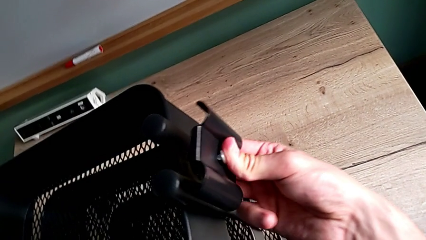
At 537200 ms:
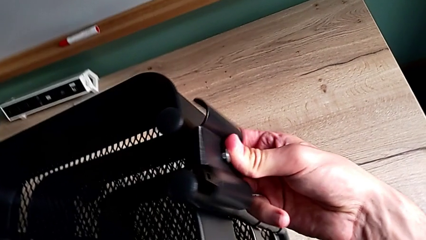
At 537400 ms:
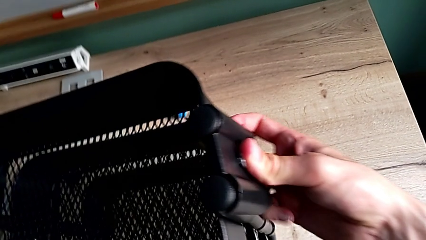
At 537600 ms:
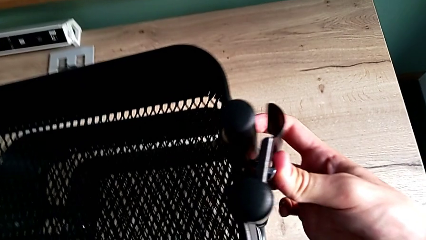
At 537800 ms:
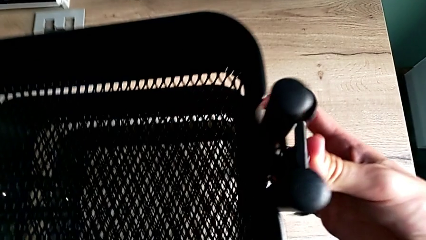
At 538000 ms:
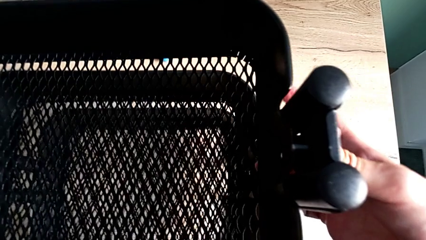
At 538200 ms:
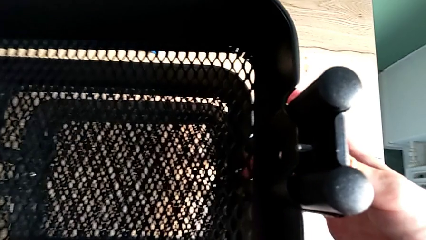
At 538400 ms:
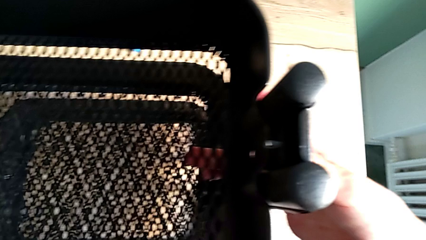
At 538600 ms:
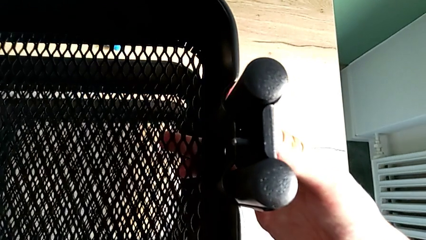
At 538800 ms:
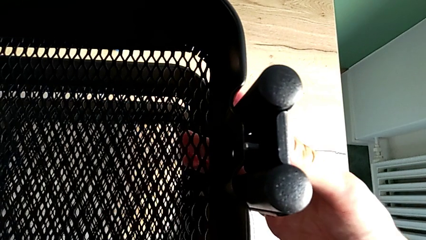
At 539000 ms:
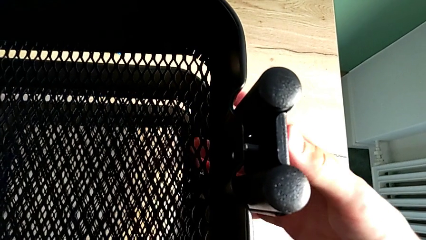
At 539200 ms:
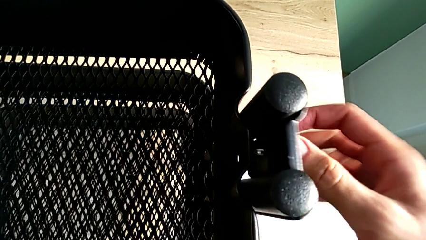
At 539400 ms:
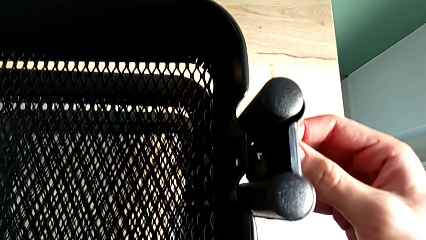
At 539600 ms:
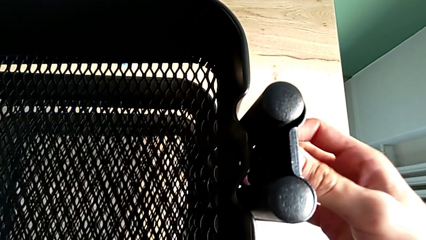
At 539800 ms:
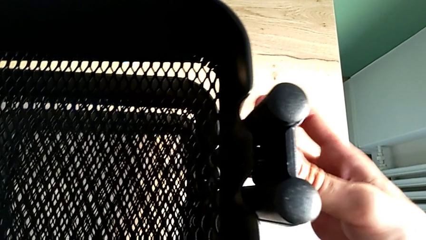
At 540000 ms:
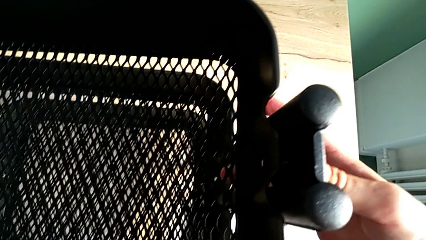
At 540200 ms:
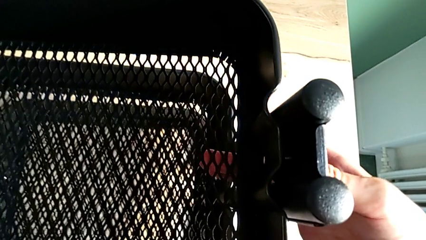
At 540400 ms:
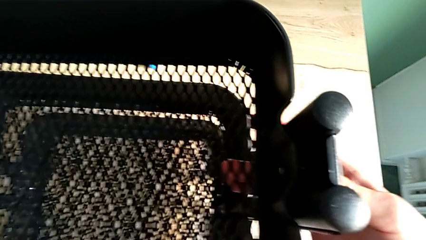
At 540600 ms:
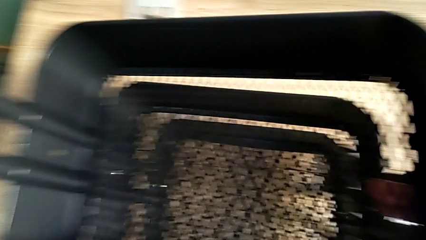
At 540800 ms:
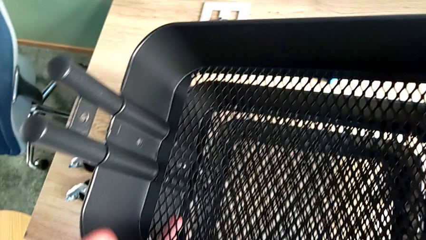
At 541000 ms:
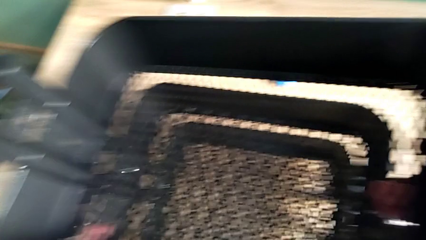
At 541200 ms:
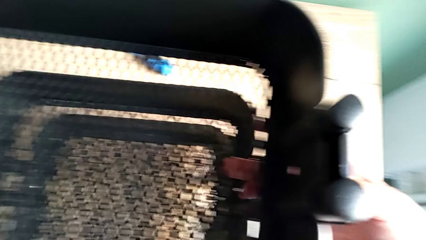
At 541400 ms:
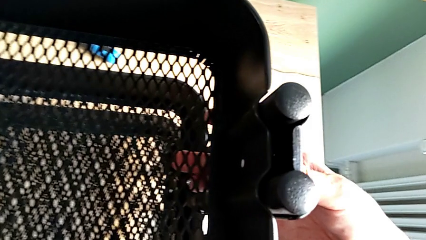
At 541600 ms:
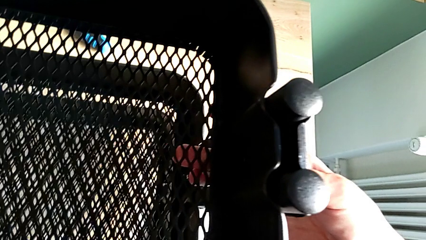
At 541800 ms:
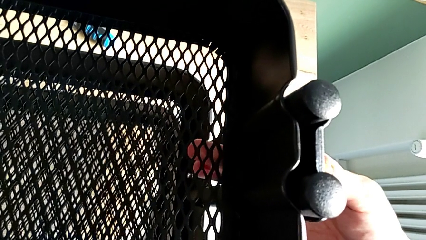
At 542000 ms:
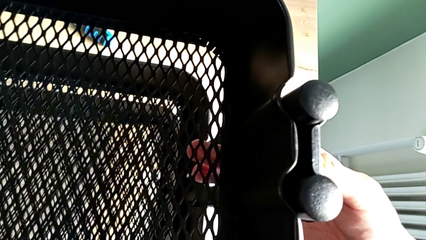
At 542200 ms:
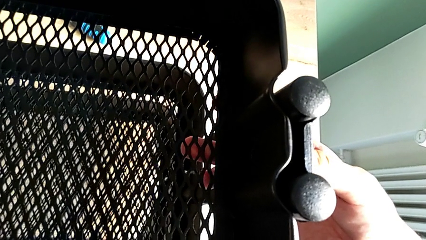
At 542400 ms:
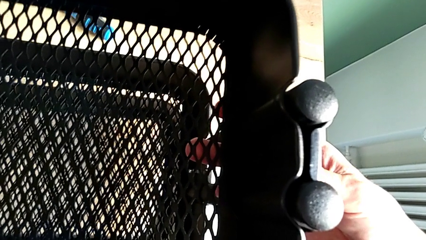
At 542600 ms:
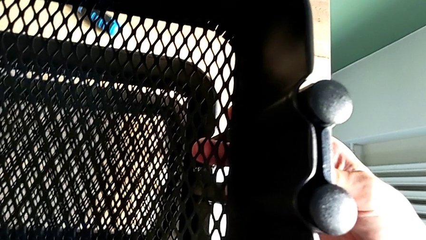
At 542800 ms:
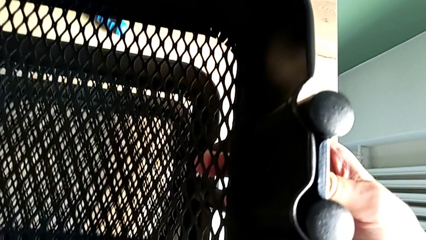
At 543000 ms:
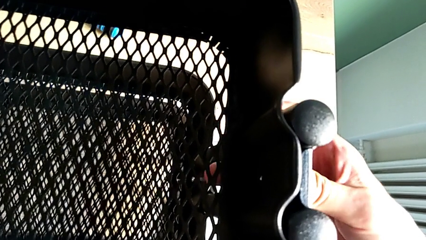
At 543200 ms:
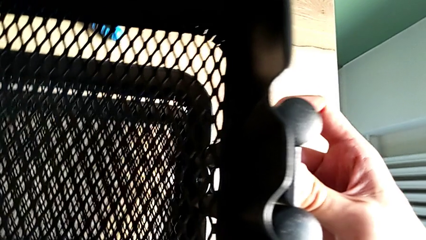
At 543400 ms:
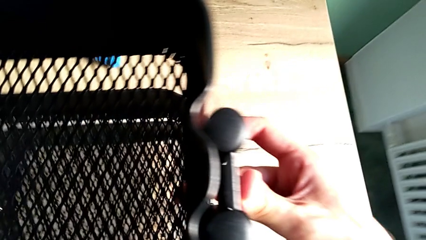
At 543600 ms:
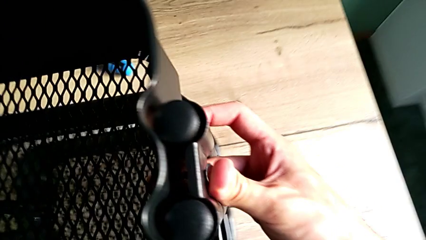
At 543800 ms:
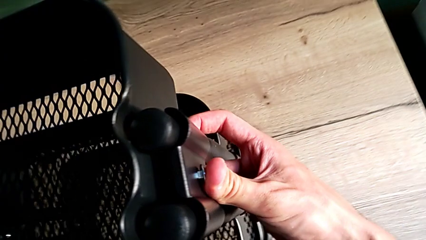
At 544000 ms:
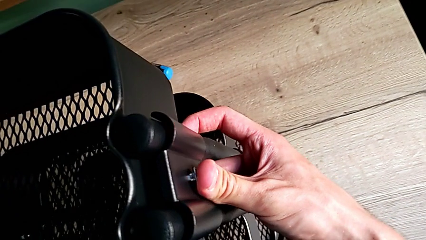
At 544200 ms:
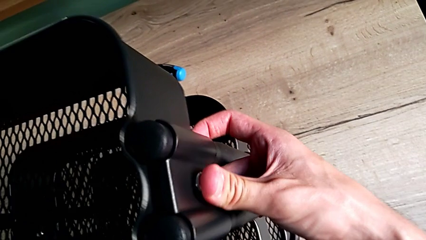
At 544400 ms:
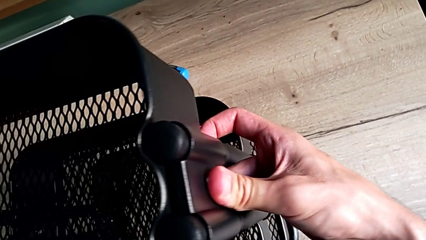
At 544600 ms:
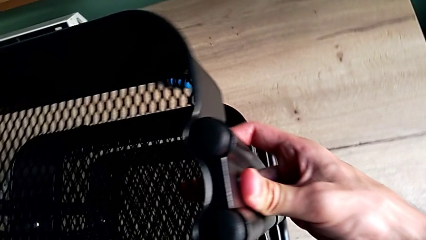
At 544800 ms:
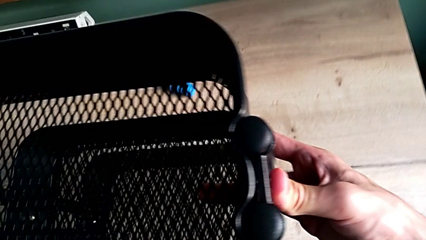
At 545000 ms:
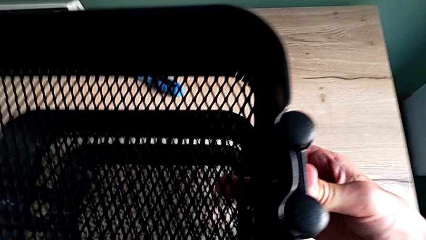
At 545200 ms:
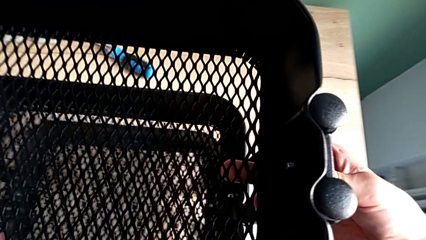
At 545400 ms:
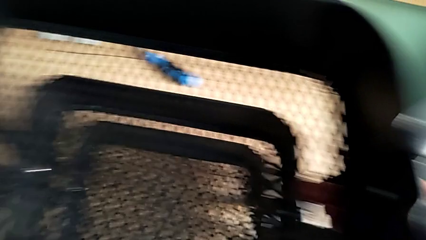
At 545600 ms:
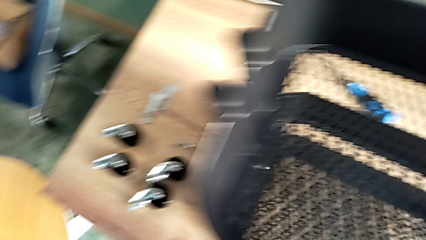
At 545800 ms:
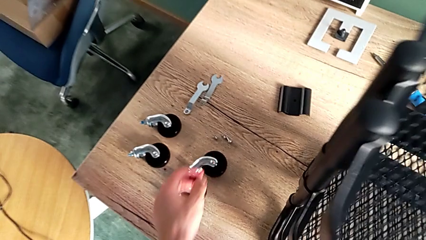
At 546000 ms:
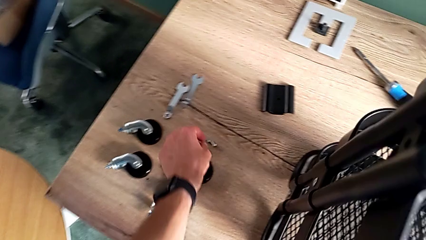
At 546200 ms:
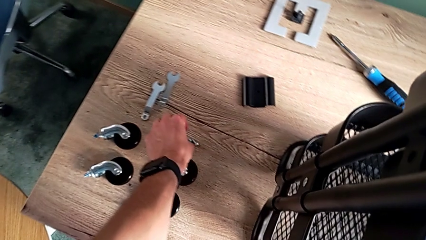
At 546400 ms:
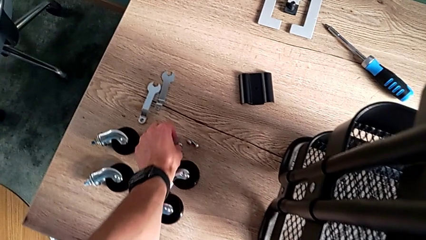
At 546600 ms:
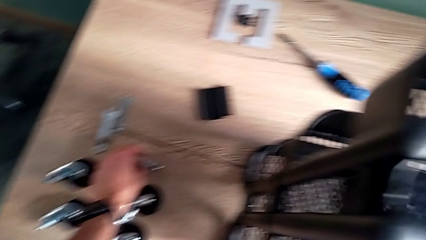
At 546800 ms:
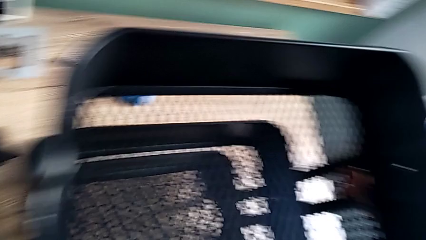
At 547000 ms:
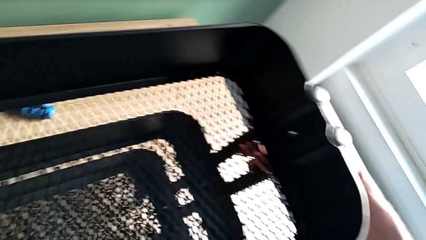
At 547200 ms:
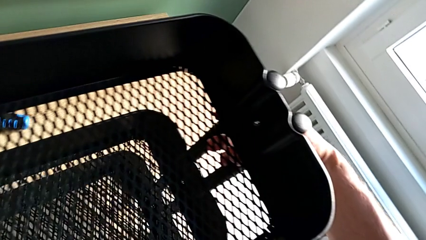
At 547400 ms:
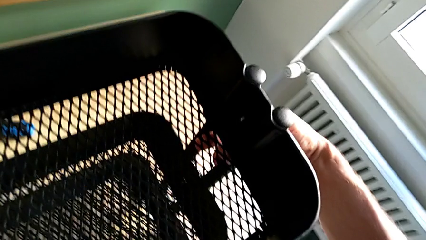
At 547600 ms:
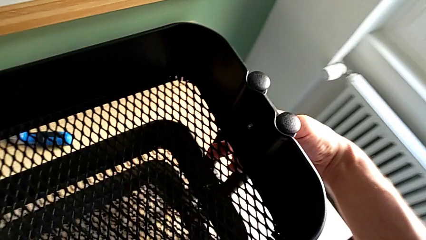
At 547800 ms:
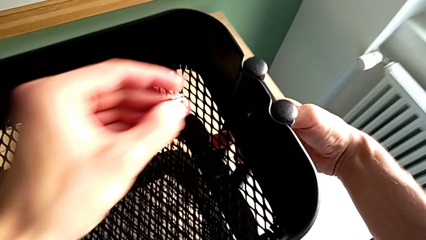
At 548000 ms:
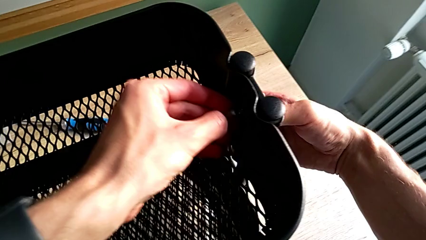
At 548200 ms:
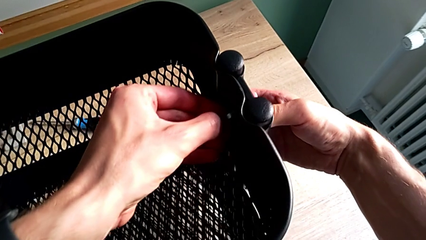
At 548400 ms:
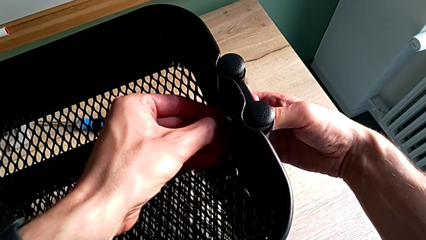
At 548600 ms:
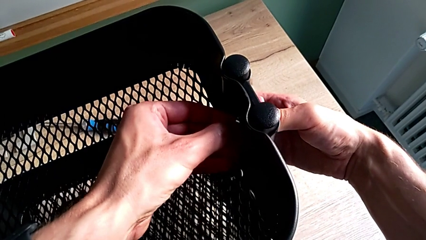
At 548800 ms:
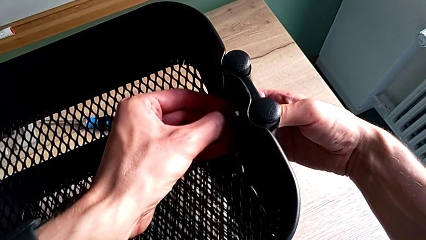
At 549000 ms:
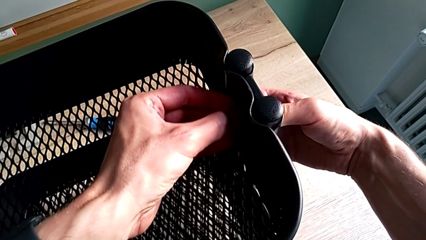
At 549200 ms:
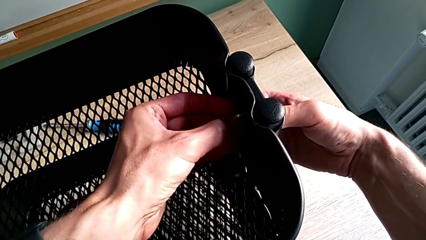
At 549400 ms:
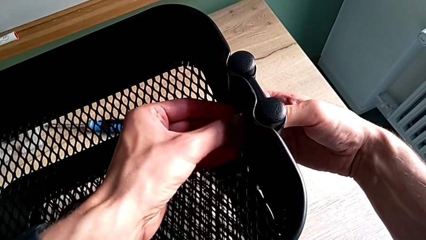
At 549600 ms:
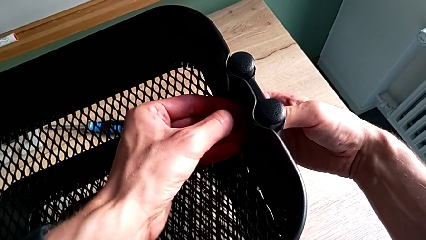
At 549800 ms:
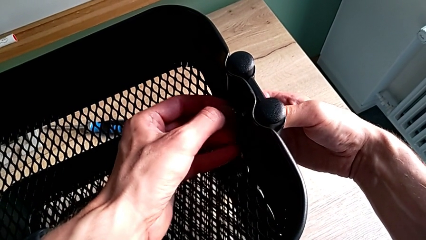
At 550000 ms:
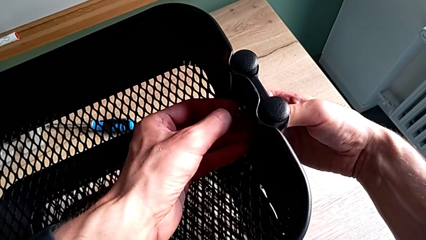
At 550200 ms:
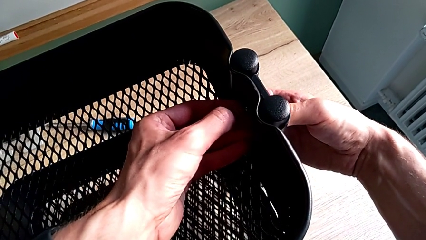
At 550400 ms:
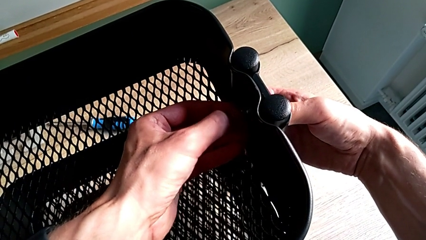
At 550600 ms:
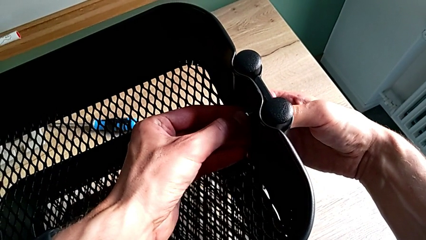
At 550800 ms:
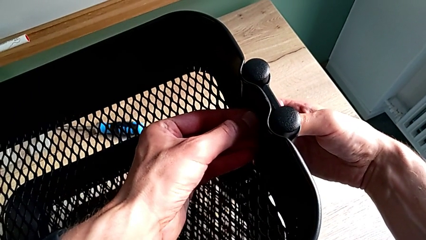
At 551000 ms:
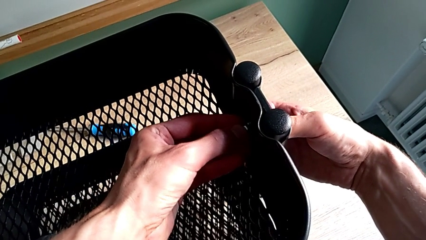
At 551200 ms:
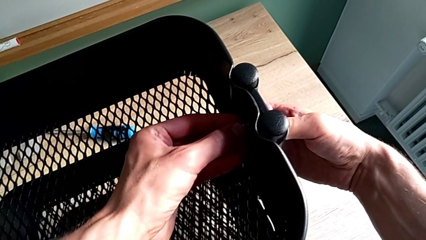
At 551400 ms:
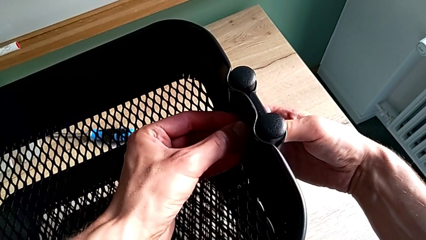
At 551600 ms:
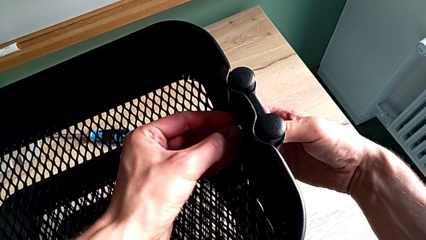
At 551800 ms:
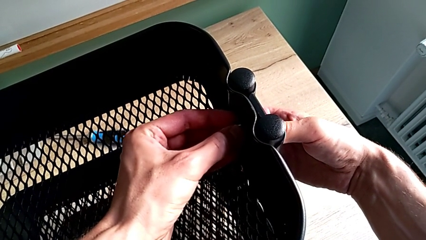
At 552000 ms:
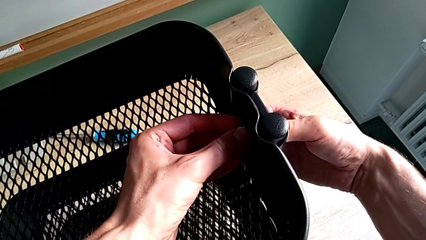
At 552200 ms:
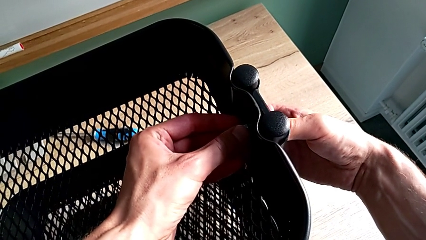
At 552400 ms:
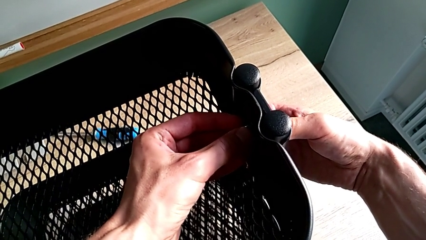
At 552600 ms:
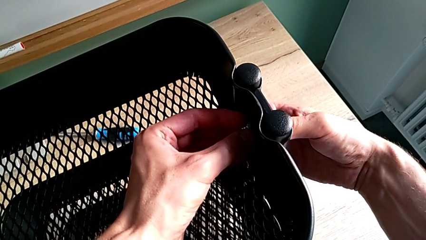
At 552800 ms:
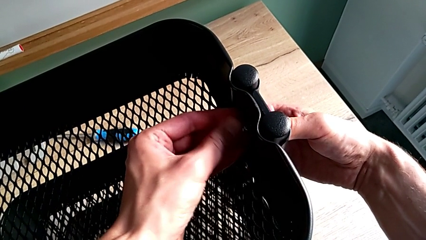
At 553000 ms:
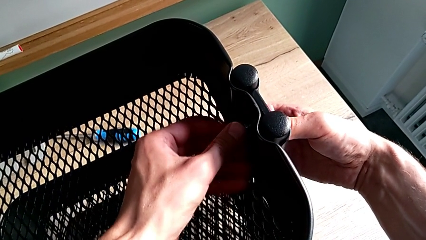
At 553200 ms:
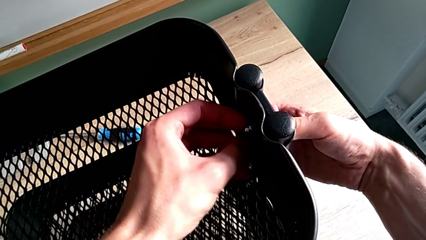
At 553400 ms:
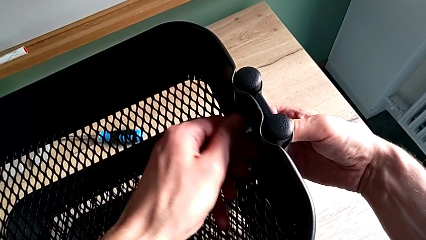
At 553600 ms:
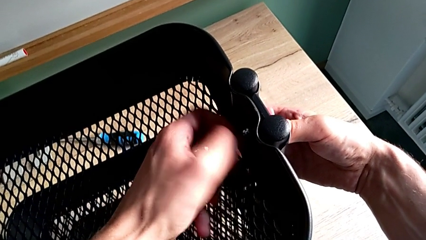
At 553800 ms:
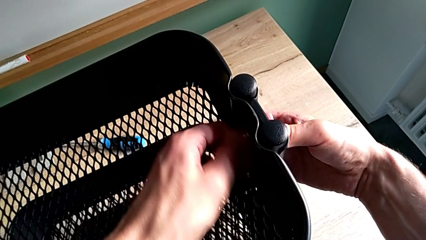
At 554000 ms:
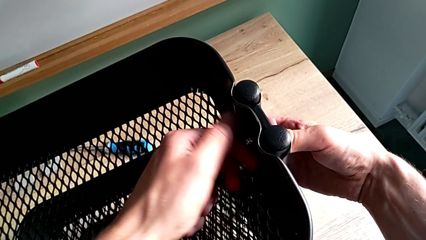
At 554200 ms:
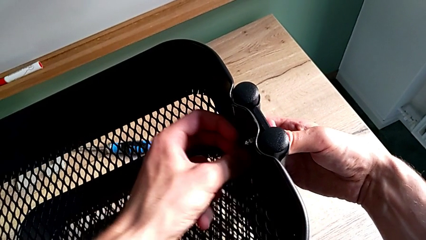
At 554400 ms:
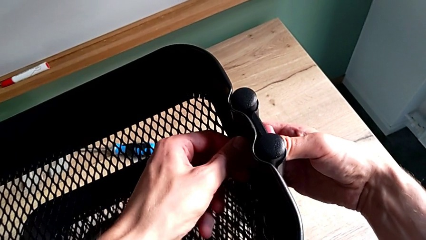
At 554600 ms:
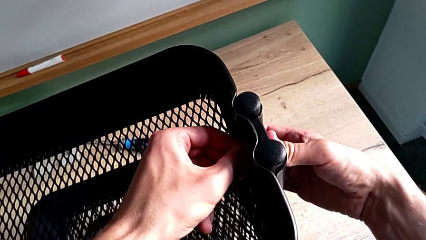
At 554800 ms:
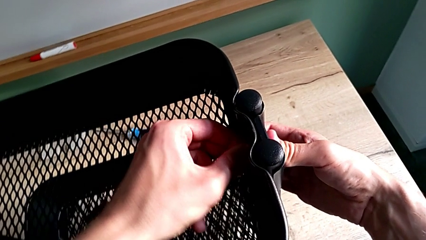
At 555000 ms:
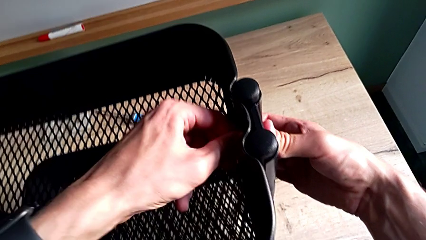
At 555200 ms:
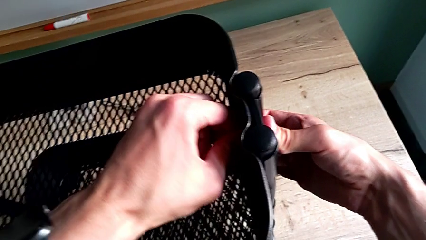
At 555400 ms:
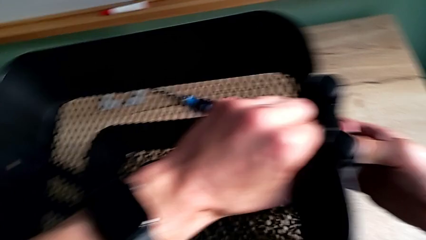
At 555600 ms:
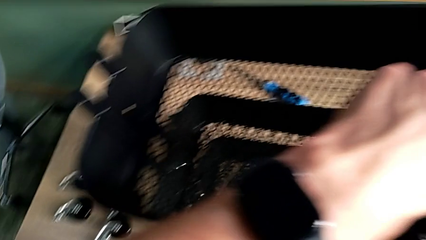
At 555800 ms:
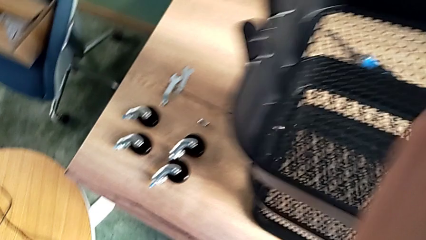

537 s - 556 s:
The camera wearer is assembling the upper tray. They keep placing the first bracket. They approach the first hexagon cap nut, grab it, place it and screw it.
